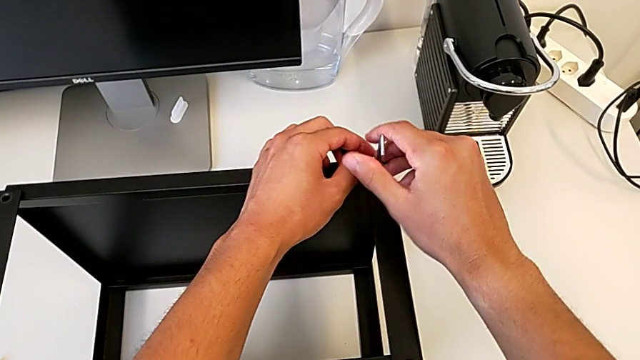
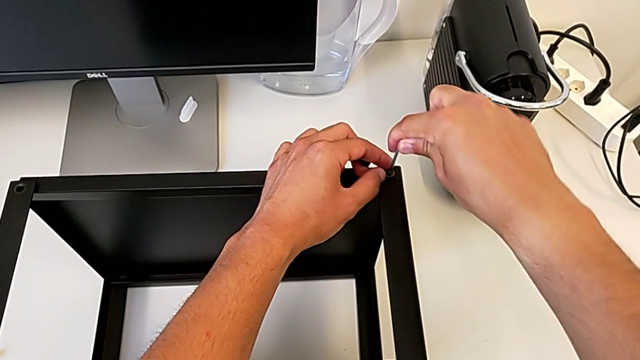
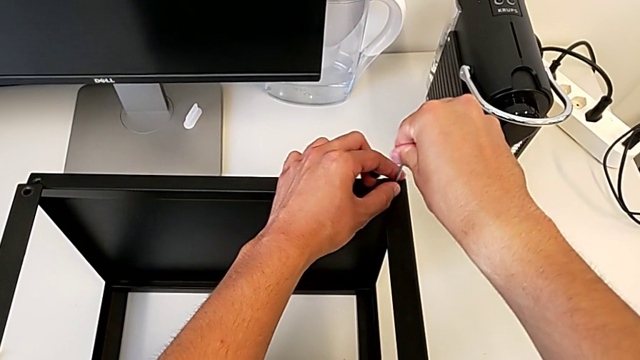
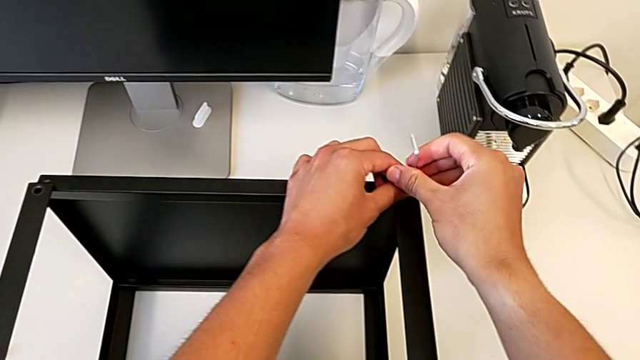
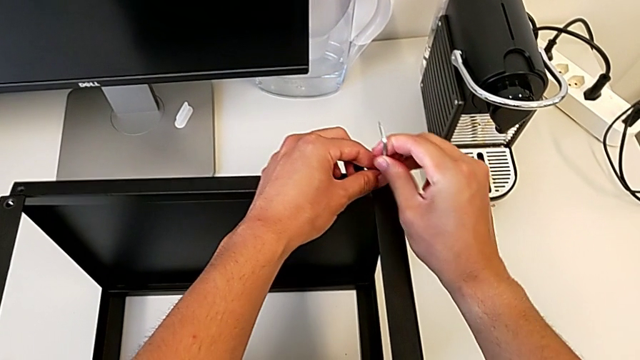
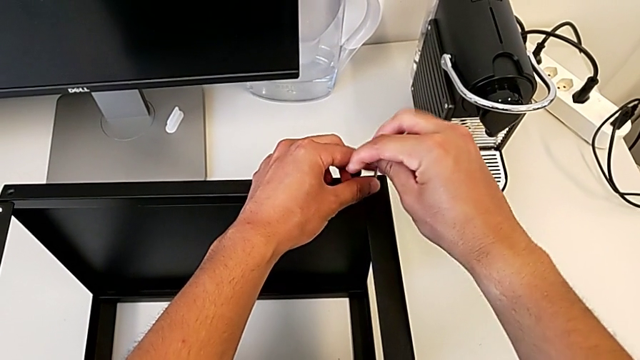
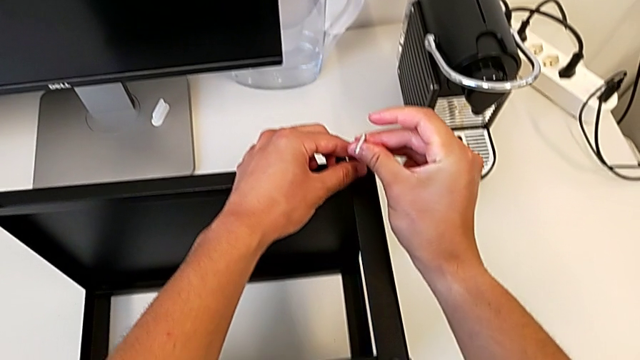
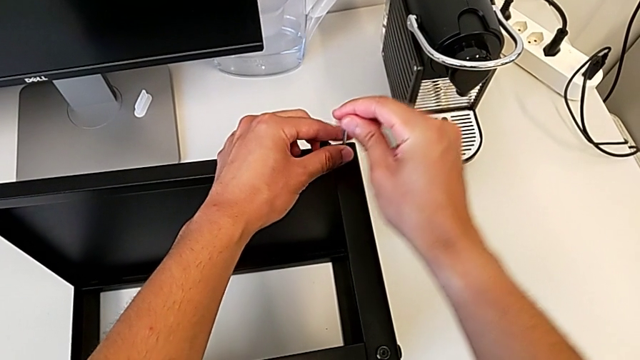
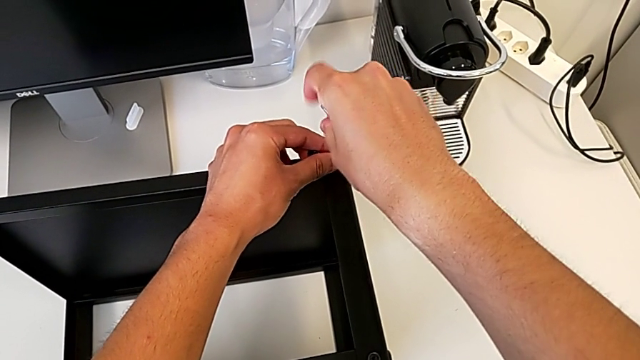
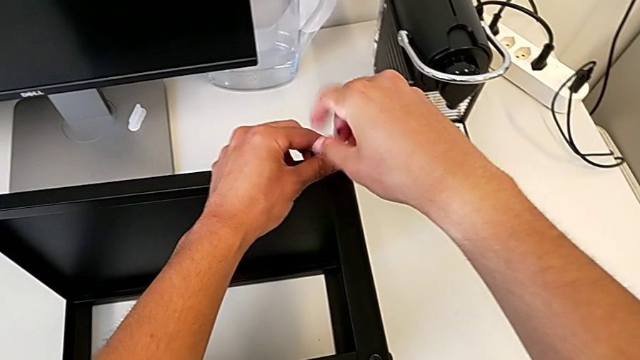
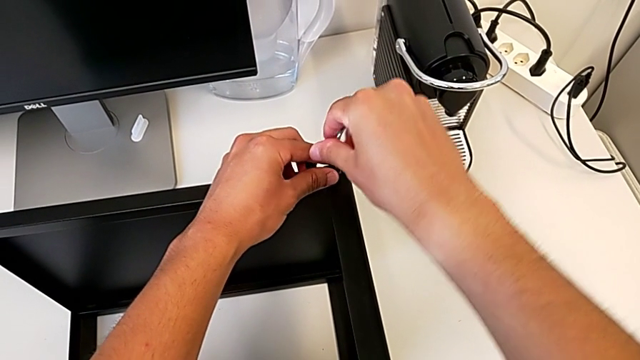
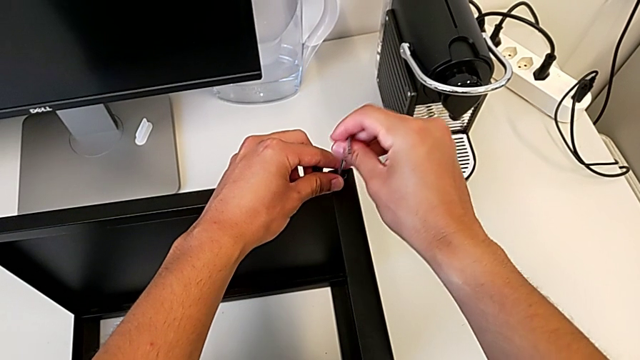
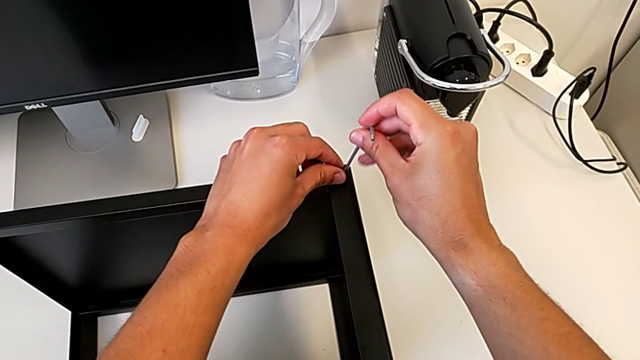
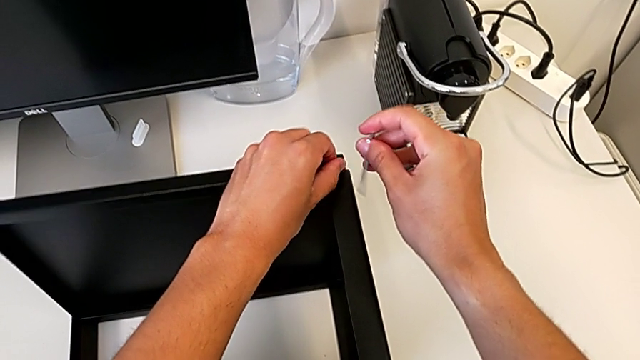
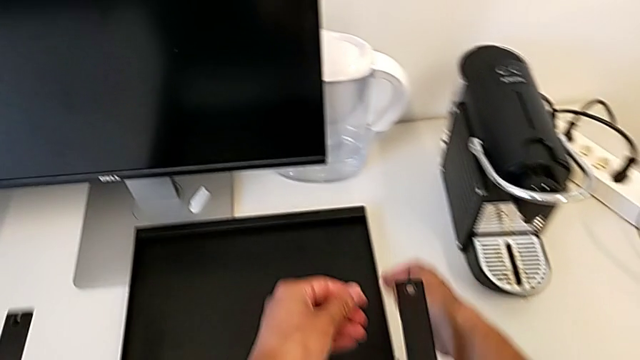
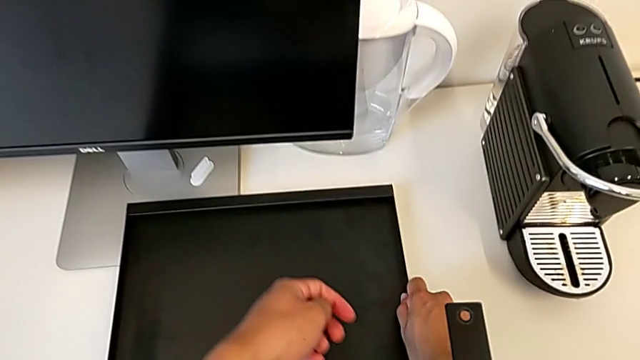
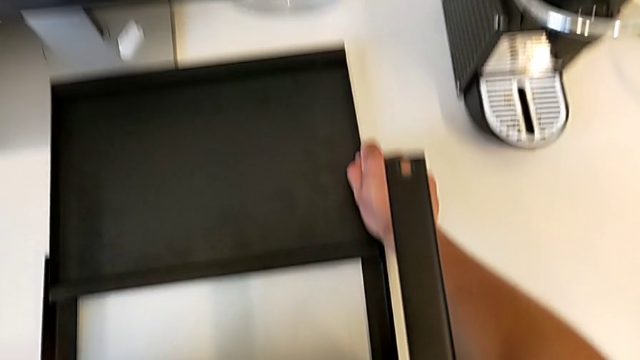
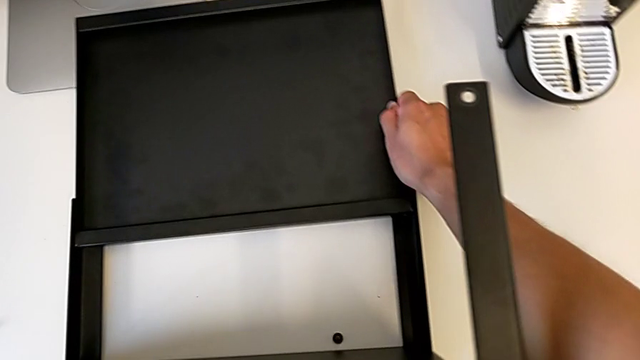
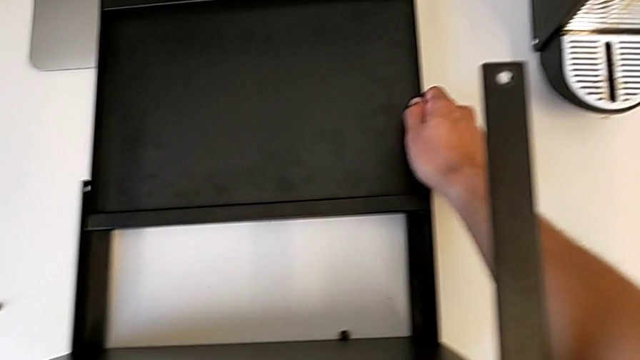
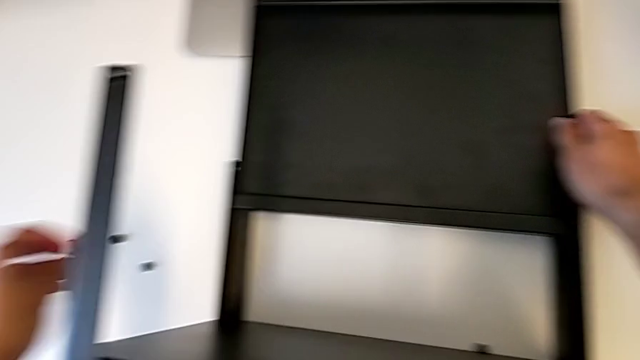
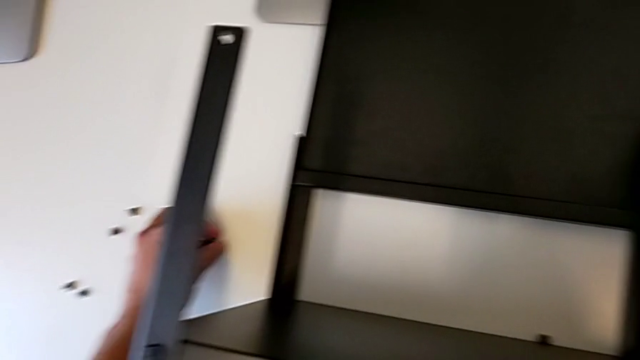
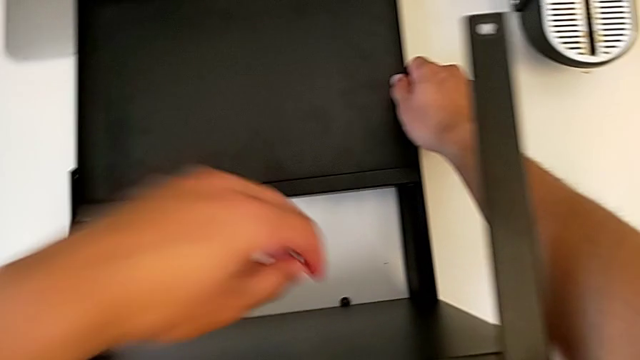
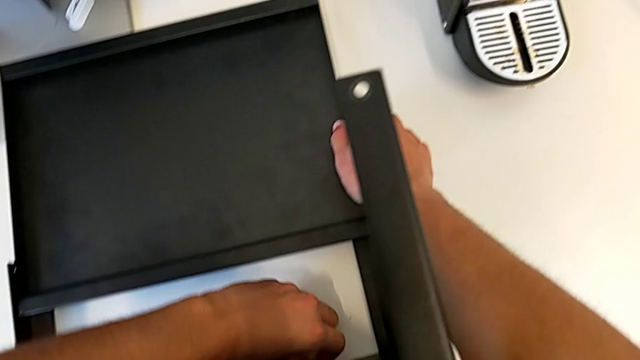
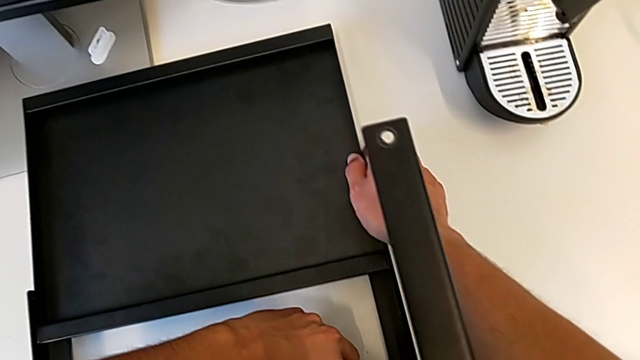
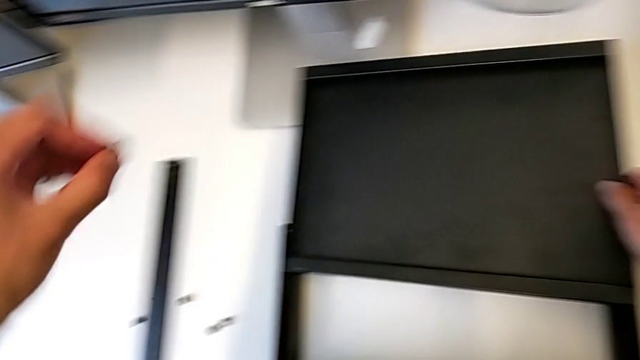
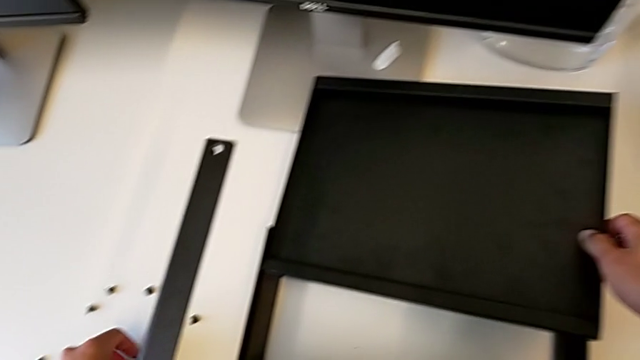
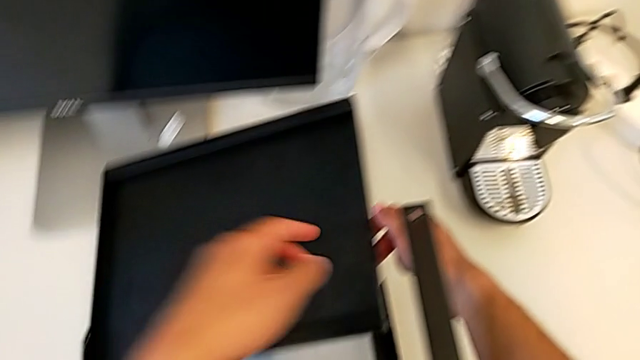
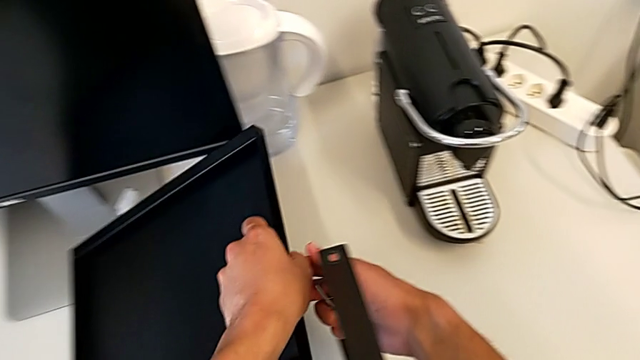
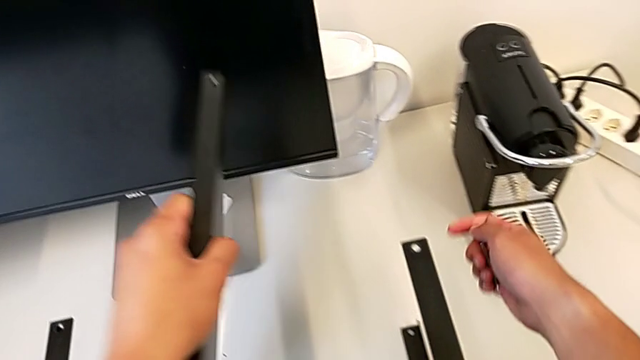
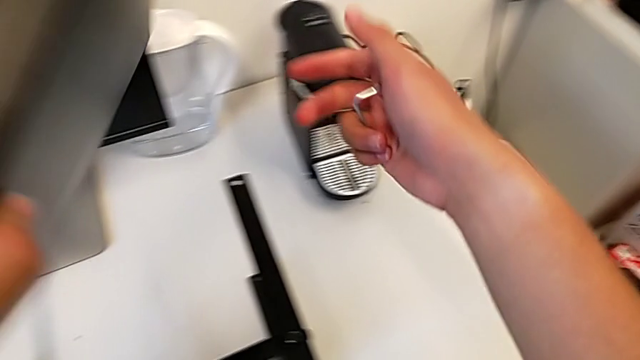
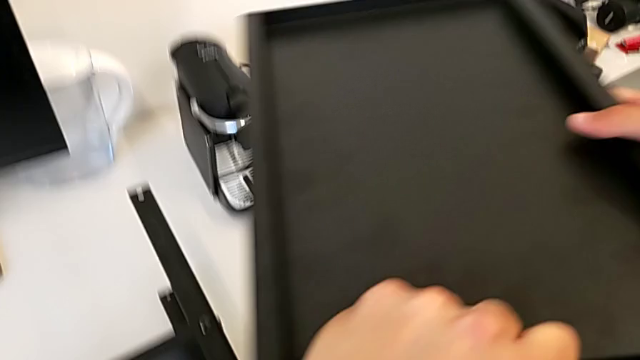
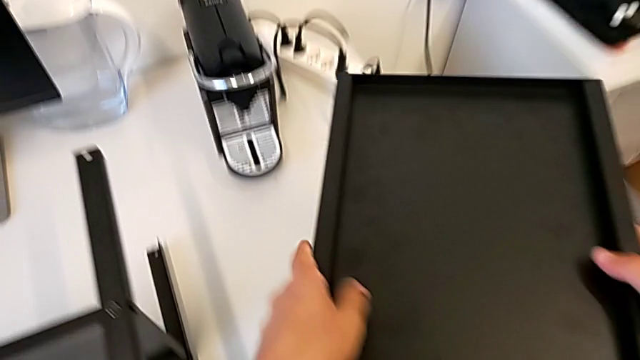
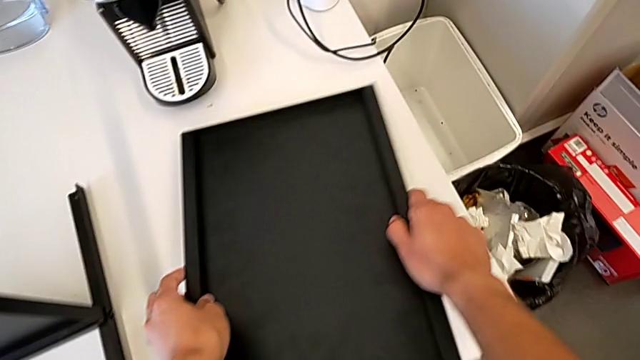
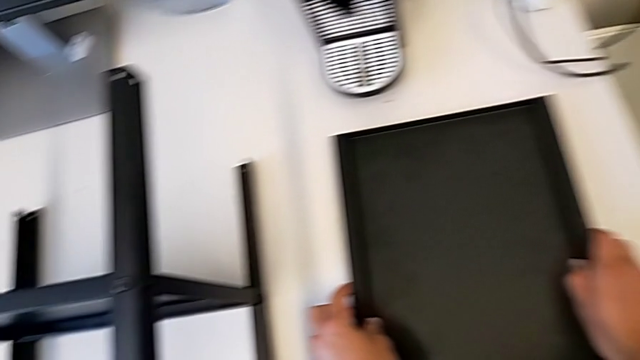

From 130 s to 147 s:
The camera wearer is unscrewing the top shelf of the table. They keep unscrewing the hex socket head, withdraw the Allen wrench, disassemble the hex socket head, wrongly drop the top tray and drop the hex socket head, place it, grab it, place it, grab the top tray and place the top nightstand.

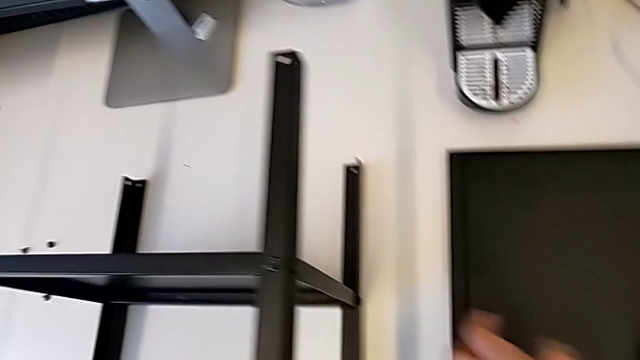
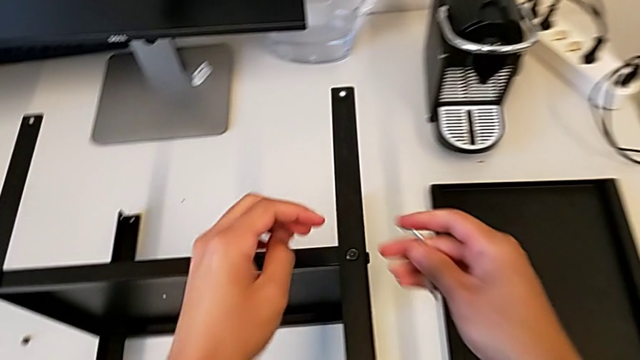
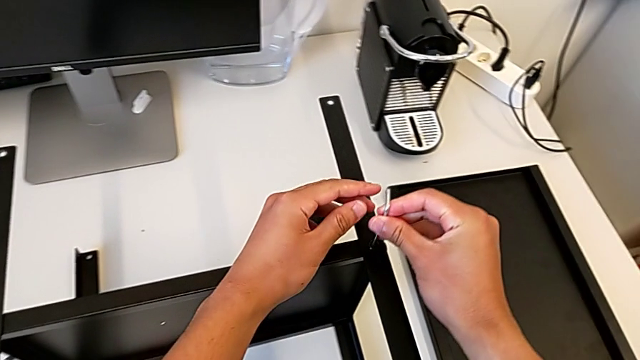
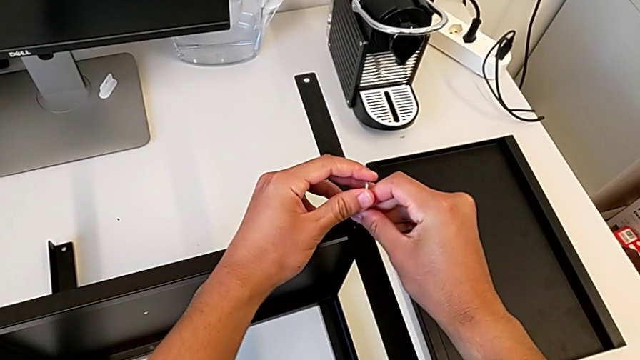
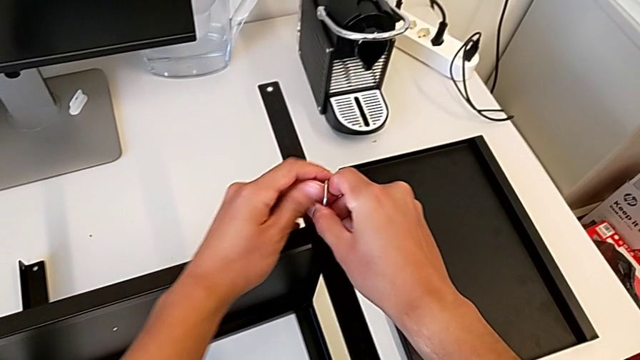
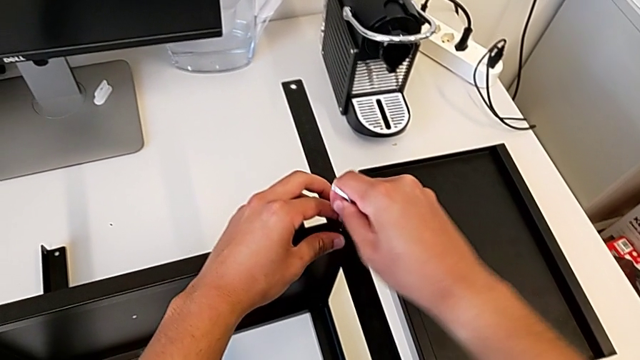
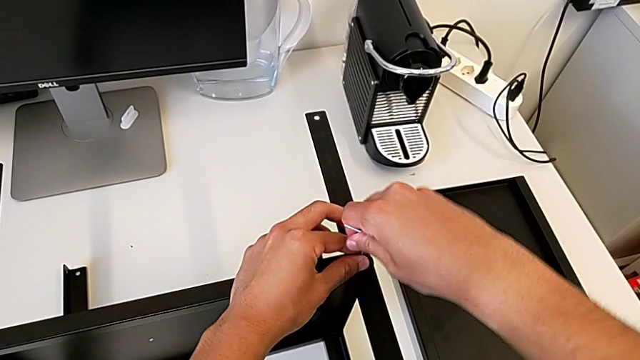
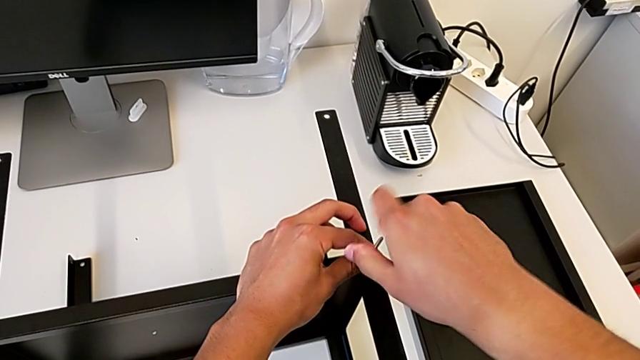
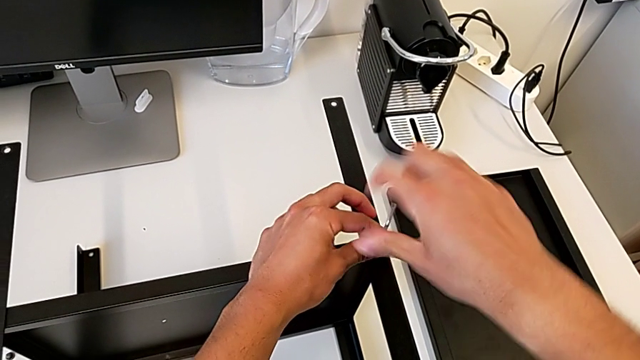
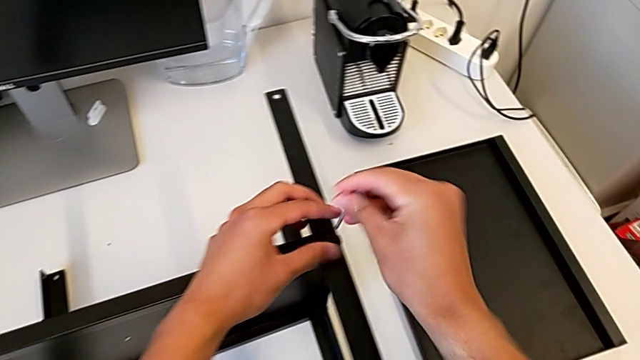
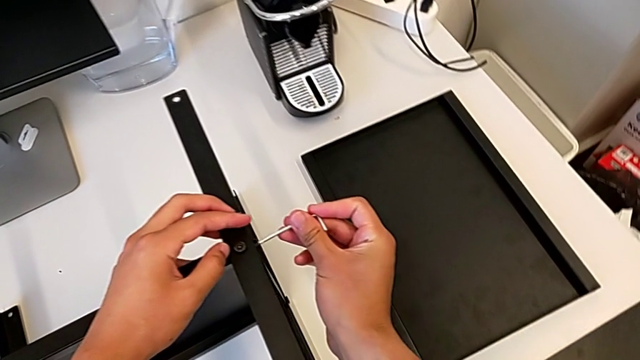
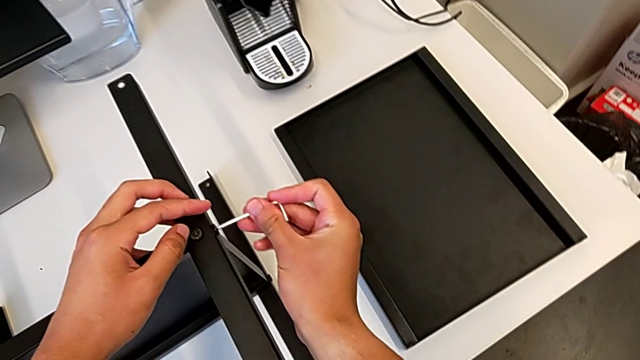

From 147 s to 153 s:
The camera wearer is disassembling the first leg. They insert the Allen wrench, unscrew the hex socket head and withdraw the Allen wrench.
